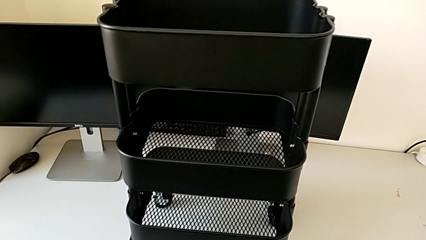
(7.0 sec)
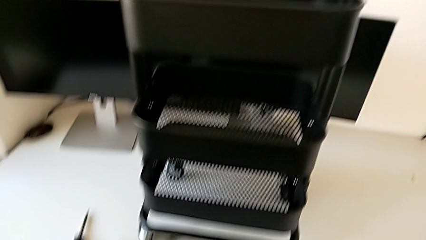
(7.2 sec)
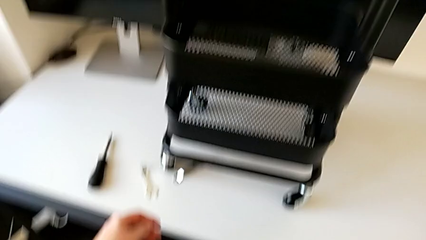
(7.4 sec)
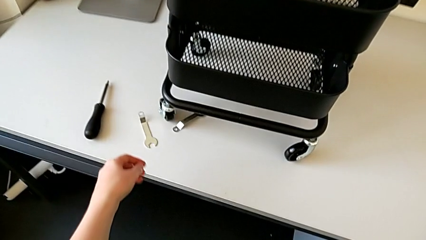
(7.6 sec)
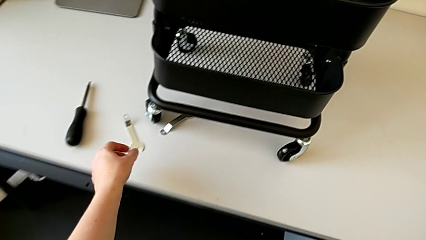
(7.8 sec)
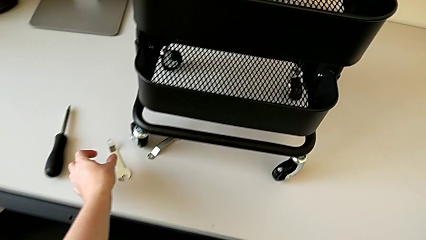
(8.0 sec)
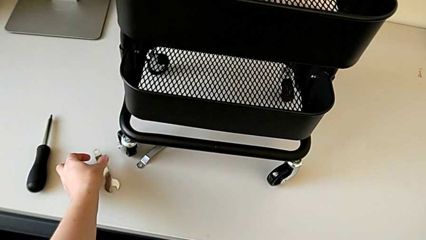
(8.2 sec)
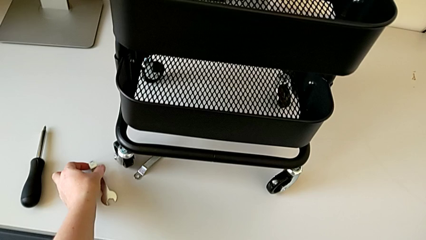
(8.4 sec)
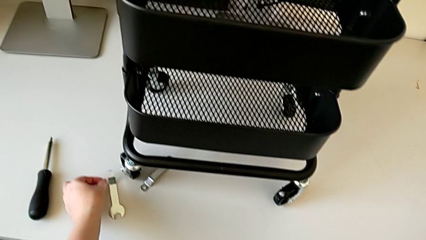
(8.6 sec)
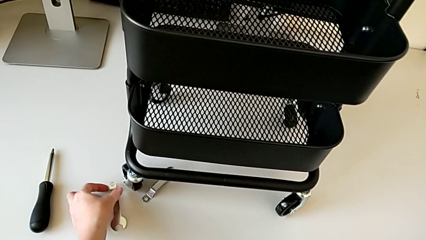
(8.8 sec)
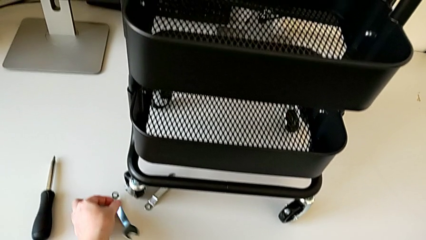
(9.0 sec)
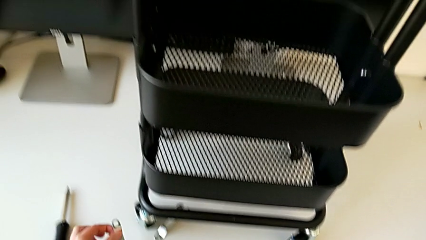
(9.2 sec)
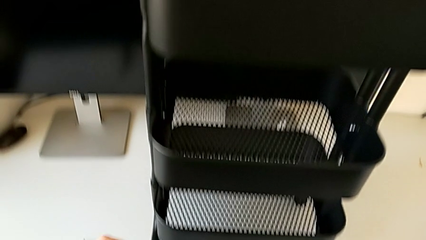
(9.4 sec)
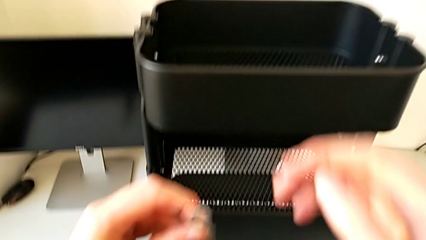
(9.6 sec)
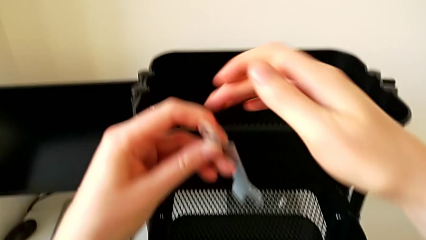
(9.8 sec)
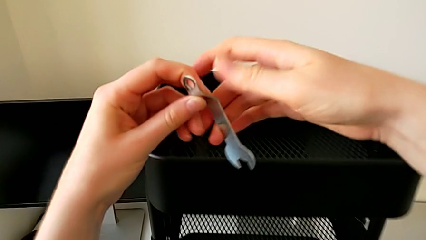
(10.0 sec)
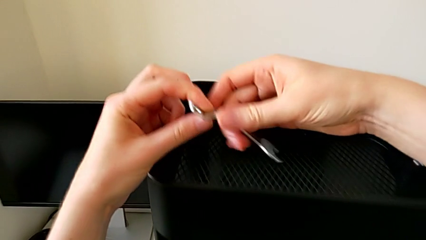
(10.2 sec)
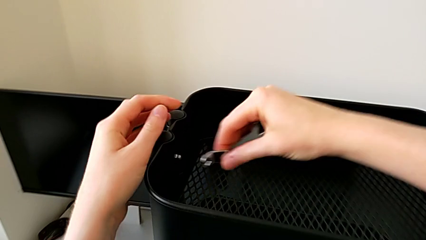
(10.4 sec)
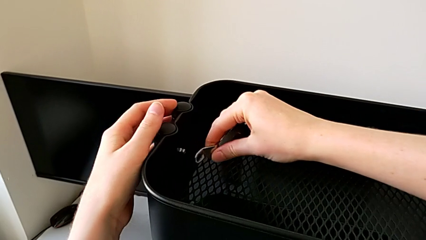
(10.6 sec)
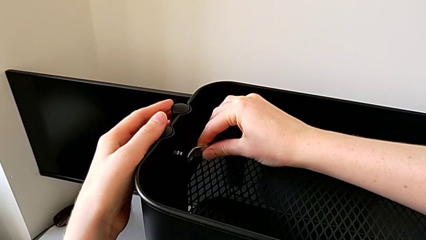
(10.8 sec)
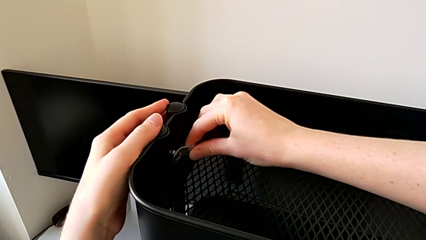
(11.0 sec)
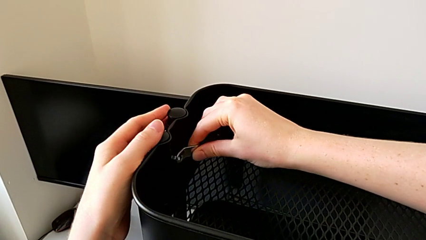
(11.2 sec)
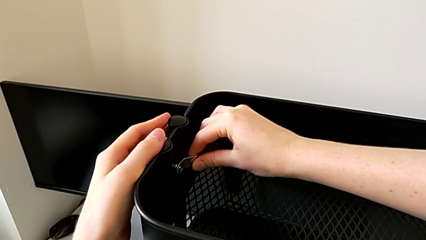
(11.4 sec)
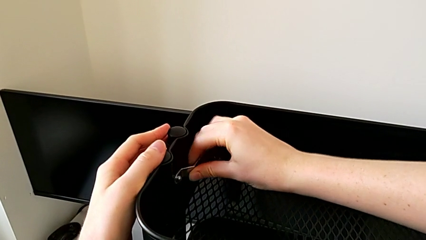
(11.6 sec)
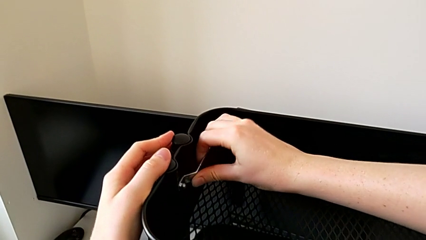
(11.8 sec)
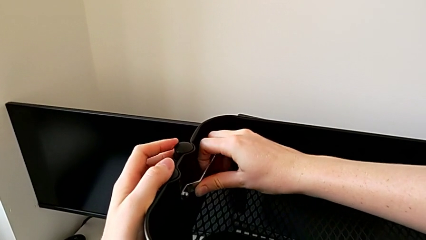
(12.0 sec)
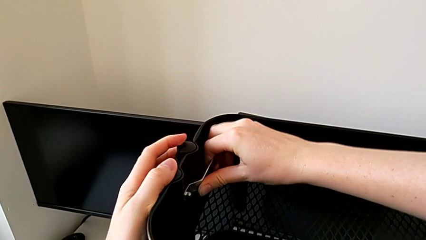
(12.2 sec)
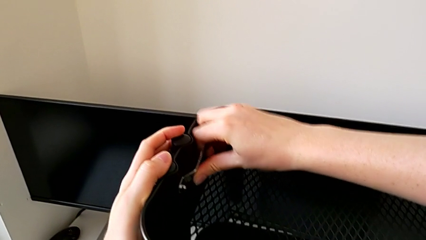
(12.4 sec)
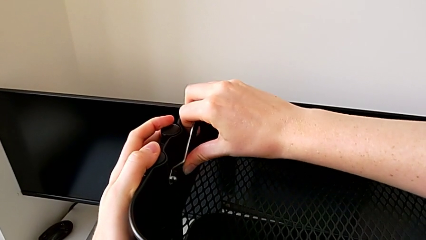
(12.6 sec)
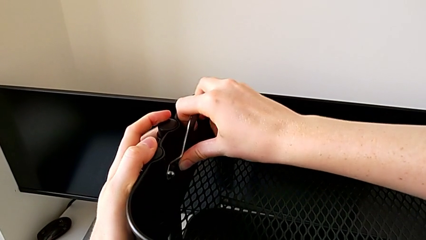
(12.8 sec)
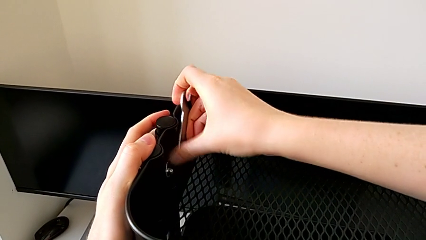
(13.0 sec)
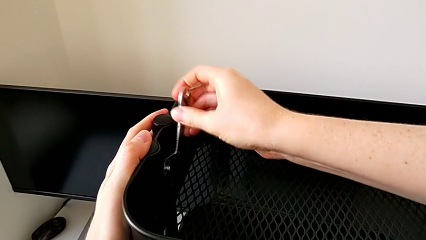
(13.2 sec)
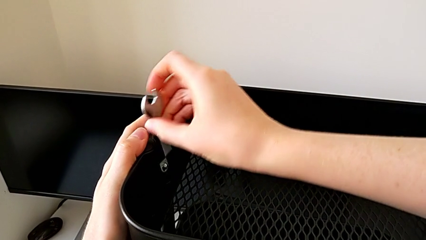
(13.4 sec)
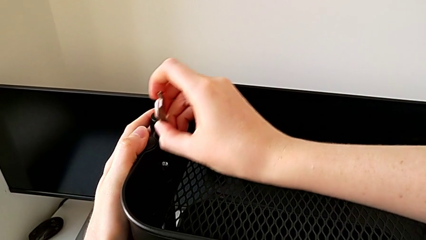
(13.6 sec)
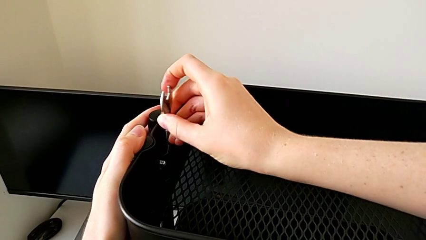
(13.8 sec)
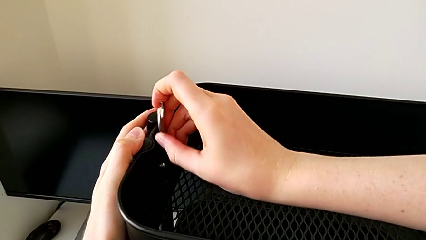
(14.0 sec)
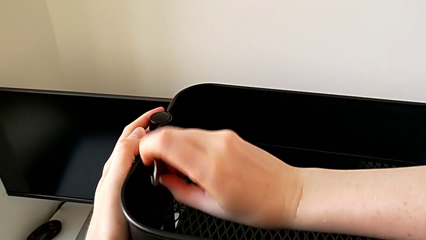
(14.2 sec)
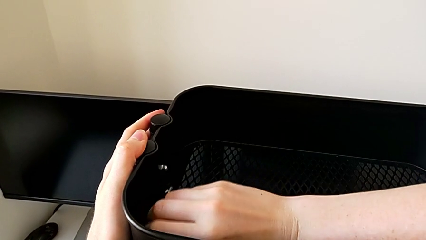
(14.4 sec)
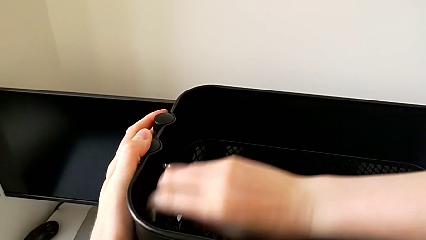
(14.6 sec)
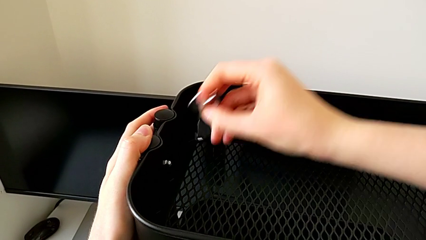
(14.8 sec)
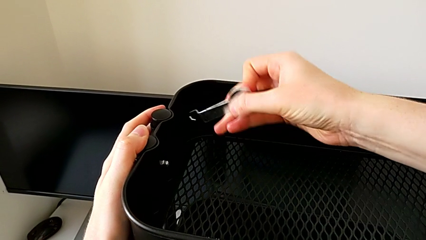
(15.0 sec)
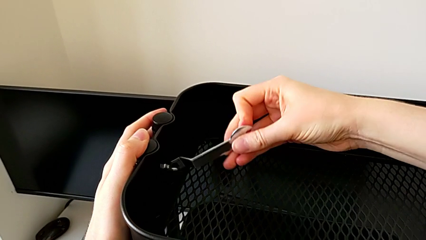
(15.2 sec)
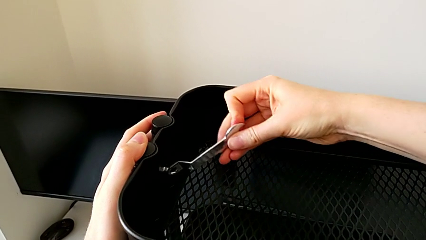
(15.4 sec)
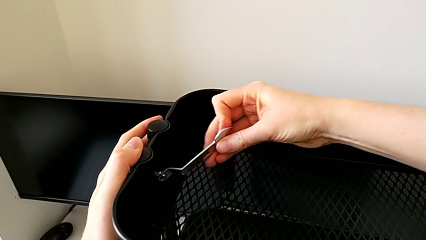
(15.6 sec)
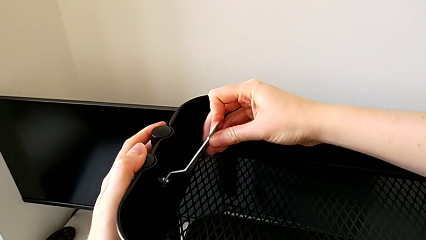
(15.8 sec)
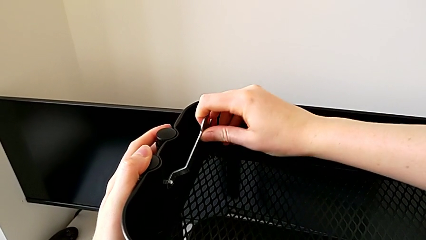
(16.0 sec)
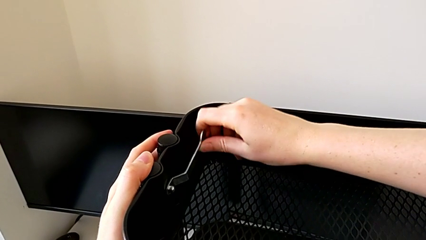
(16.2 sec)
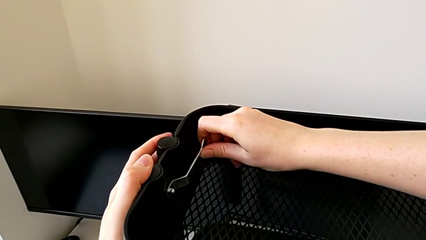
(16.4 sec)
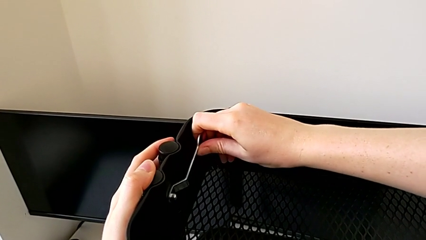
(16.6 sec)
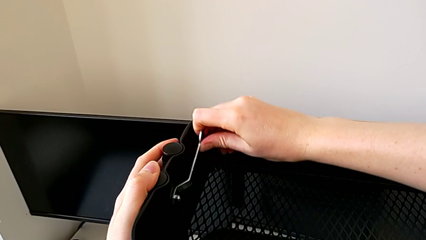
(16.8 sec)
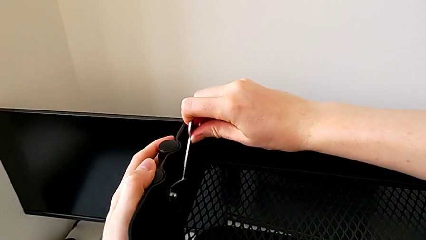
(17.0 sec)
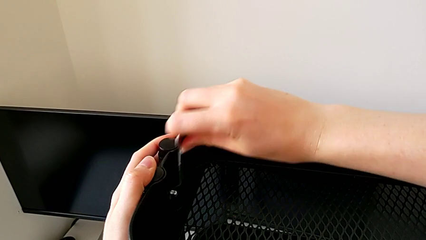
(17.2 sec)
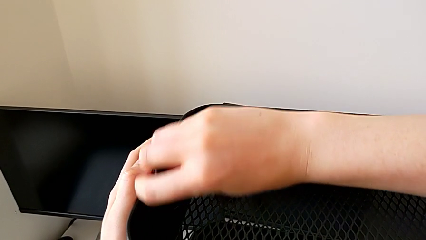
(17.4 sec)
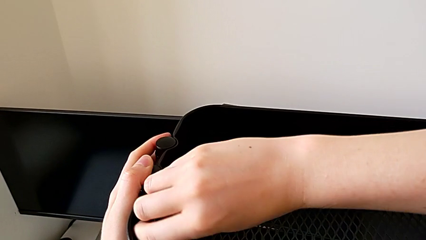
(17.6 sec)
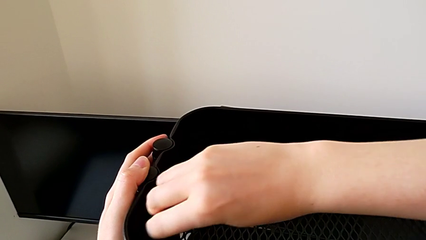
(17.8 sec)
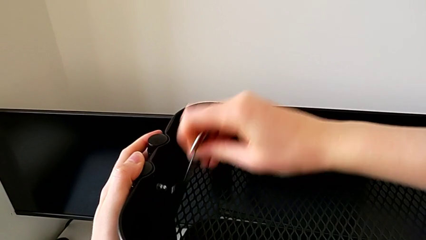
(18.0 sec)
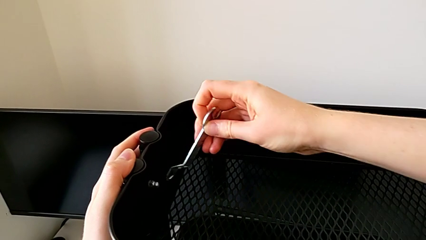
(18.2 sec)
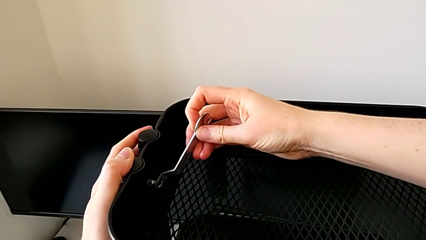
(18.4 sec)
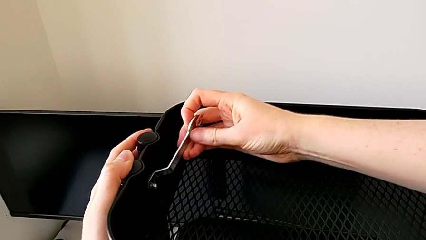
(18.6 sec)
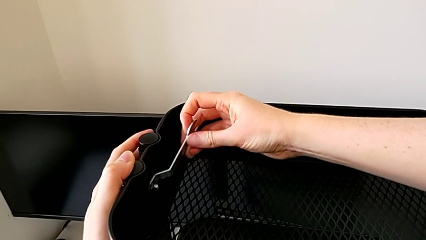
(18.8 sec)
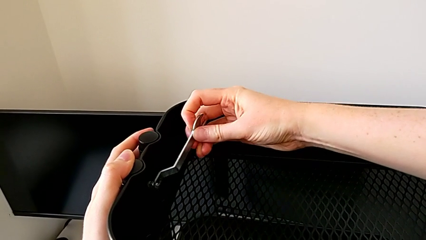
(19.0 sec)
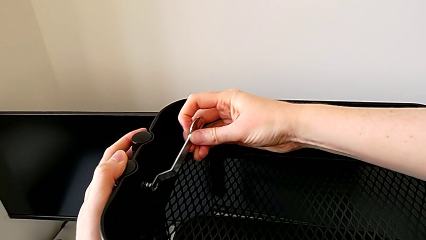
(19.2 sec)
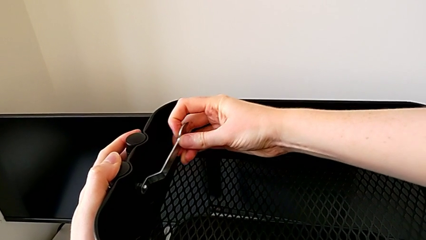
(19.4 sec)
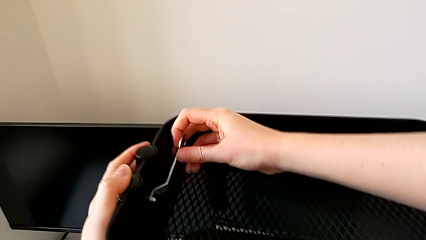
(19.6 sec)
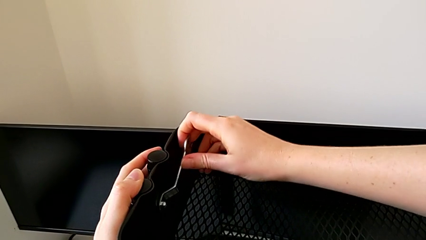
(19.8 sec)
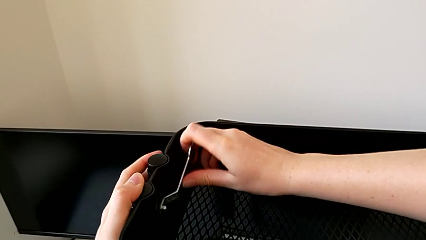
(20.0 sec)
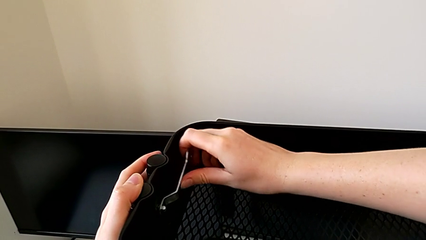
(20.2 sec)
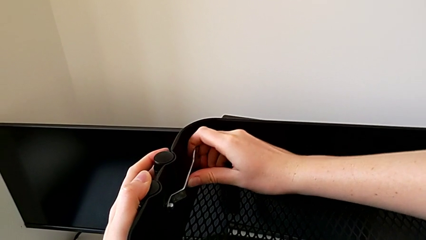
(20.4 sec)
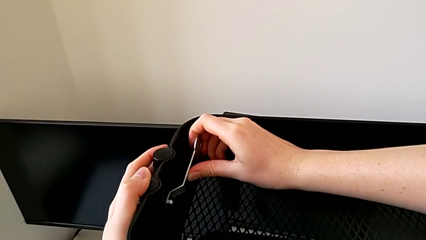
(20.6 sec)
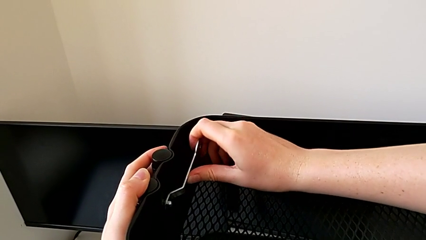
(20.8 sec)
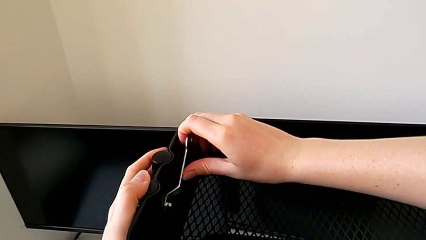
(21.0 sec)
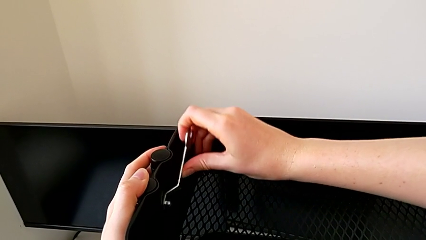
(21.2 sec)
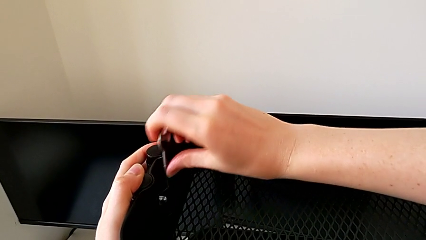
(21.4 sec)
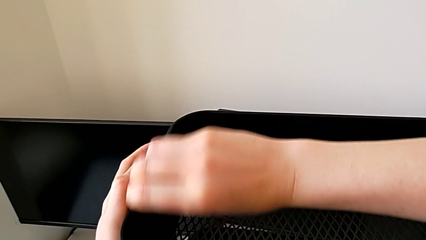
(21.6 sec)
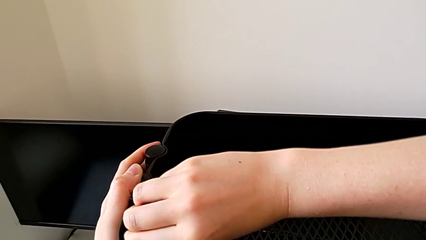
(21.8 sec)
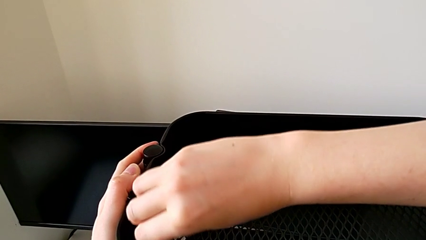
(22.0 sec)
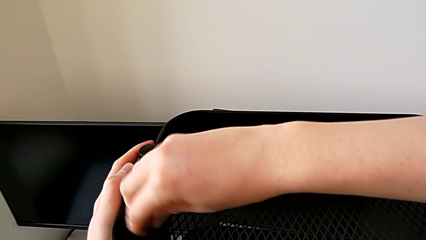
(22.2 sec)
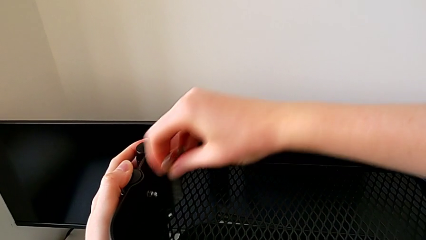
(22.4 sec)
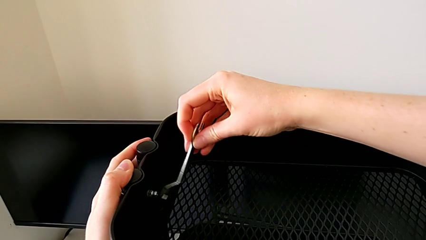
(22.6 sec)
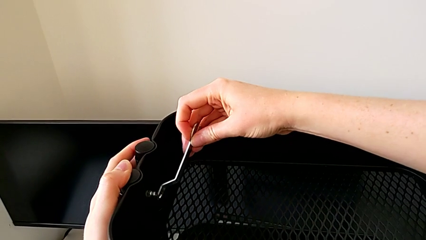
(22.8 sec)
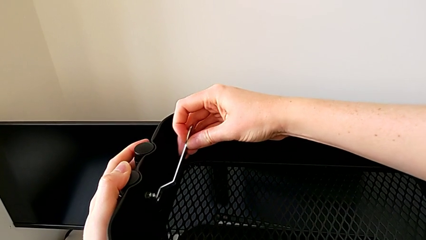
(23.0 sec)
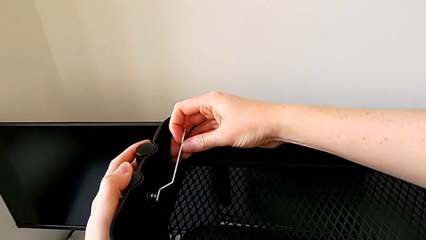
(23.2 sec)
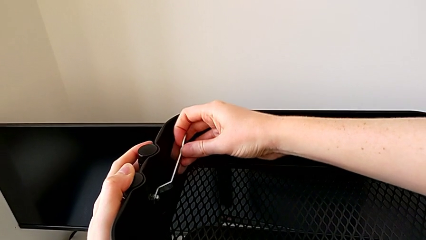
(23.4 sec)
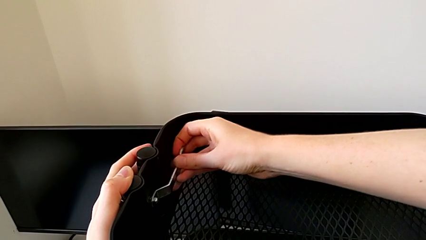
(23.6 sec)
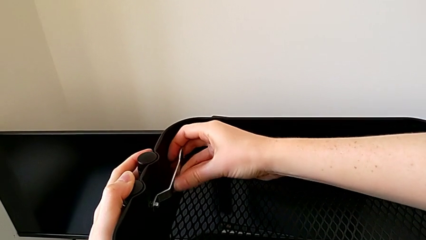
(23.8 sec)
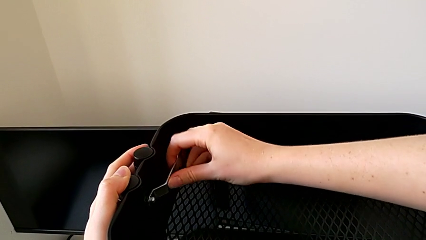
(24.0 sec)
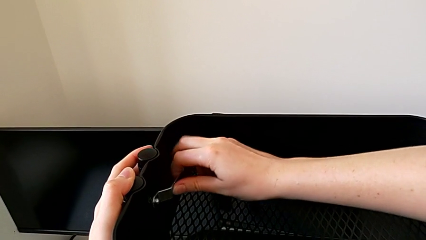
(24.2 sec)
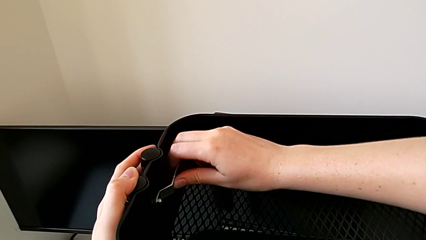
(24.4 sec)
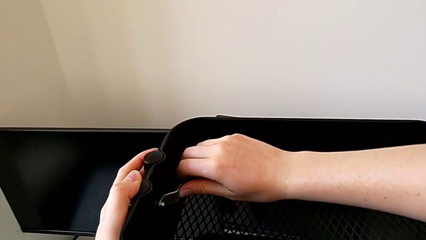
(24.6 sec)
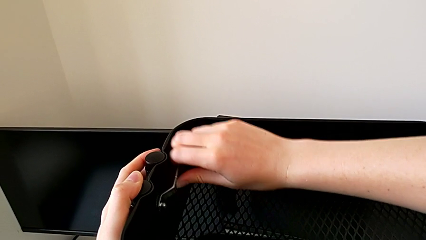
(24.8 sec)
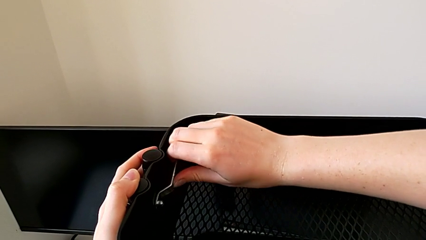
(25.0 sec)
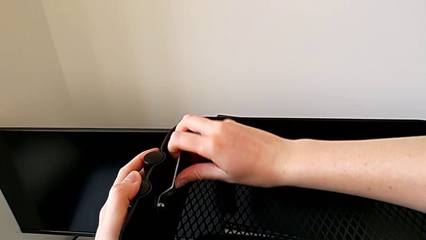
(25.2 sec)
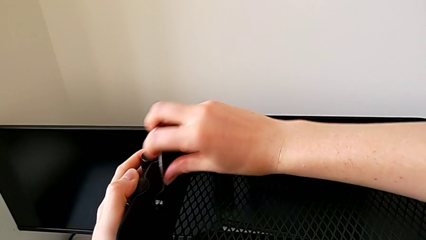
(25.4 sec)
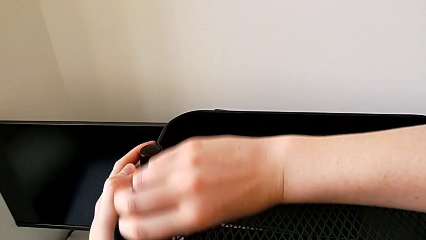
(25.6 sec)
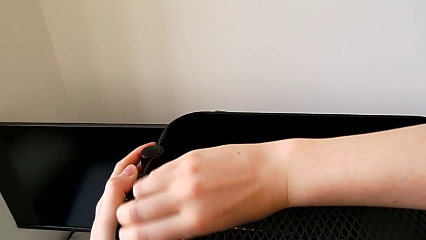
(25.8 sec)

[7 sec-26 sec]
The camera wearer is disassembling the top tray. They grab the hexagonal wrench and begin to unscrew the first hexagon cap nut.
